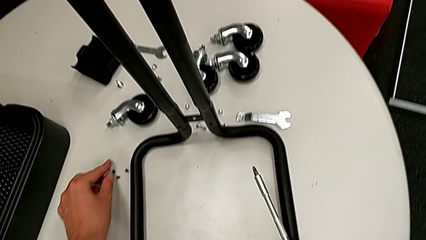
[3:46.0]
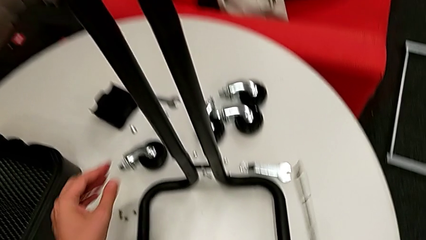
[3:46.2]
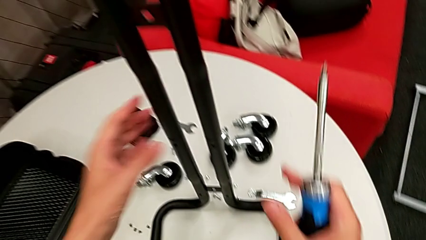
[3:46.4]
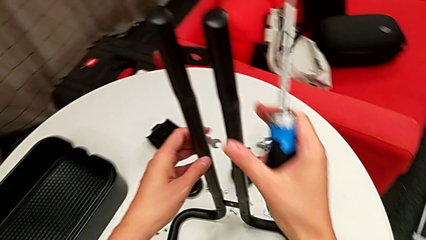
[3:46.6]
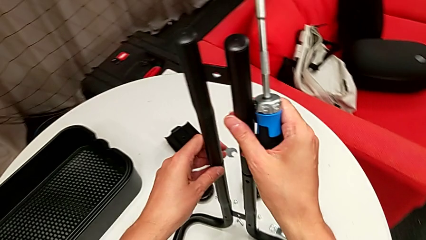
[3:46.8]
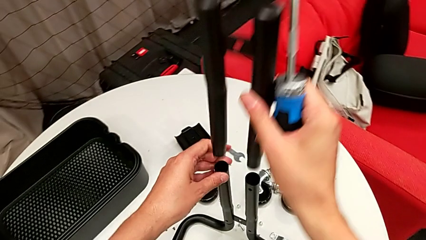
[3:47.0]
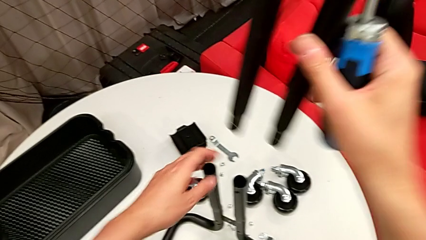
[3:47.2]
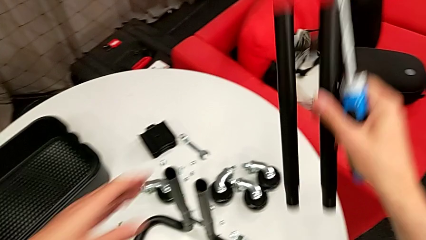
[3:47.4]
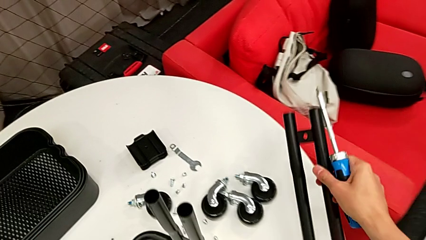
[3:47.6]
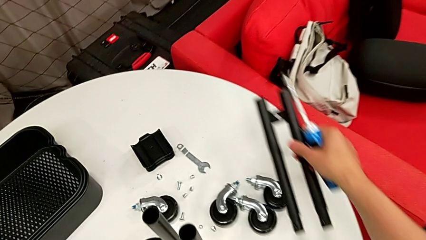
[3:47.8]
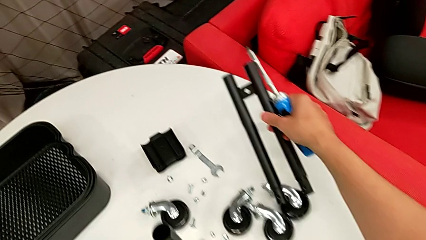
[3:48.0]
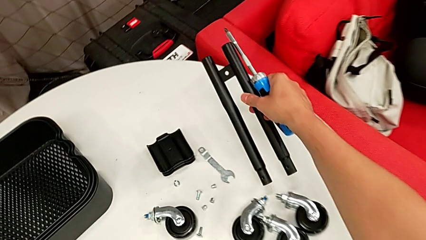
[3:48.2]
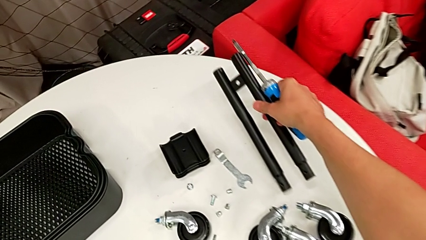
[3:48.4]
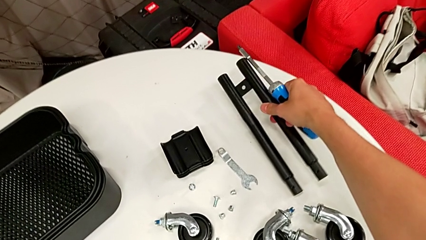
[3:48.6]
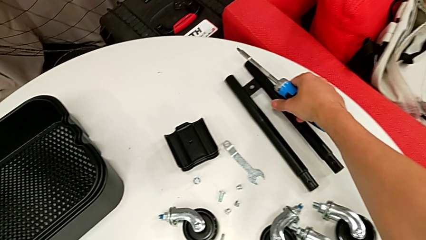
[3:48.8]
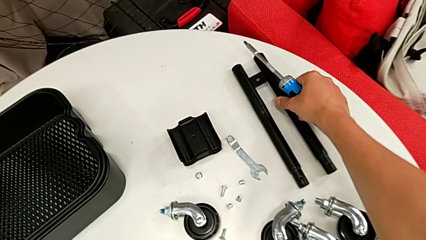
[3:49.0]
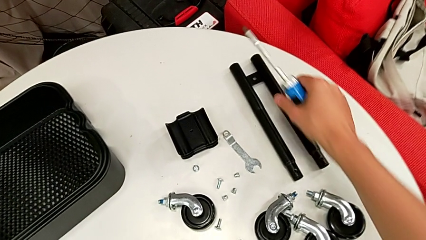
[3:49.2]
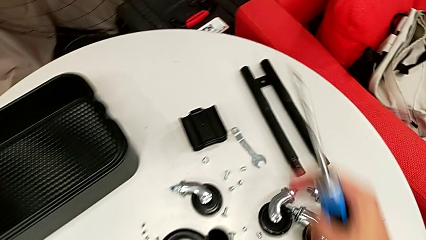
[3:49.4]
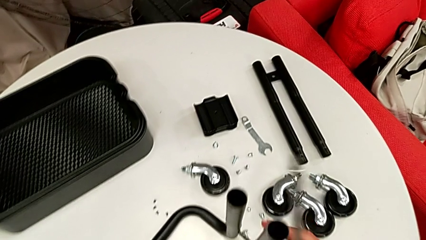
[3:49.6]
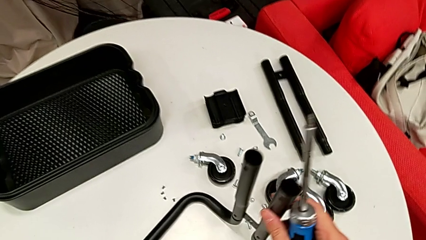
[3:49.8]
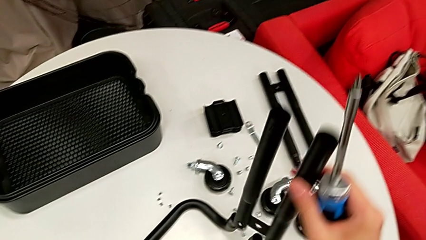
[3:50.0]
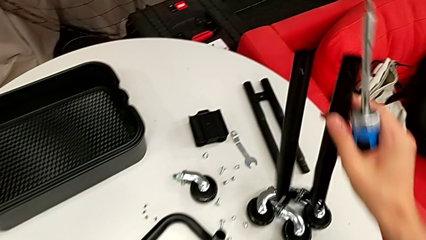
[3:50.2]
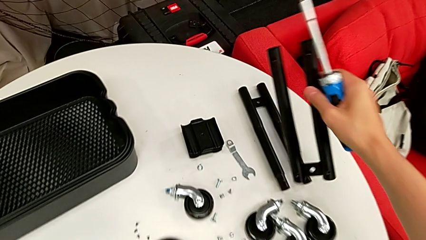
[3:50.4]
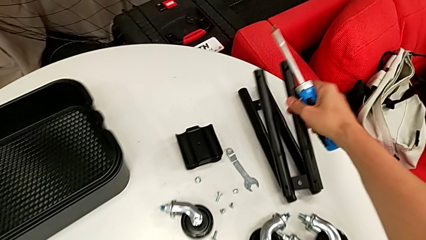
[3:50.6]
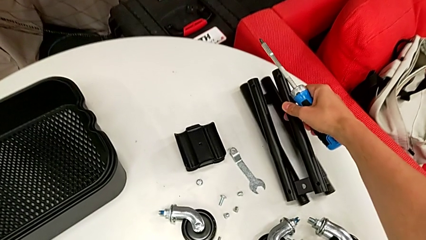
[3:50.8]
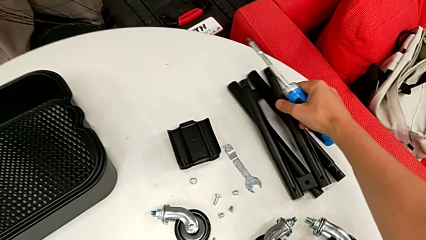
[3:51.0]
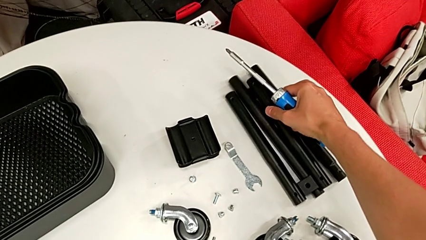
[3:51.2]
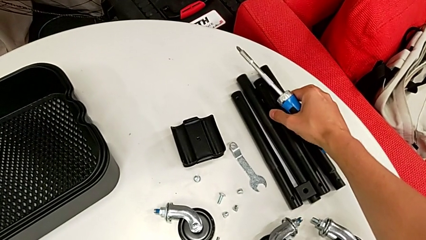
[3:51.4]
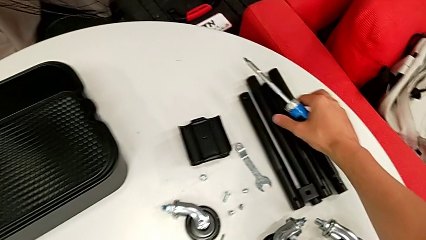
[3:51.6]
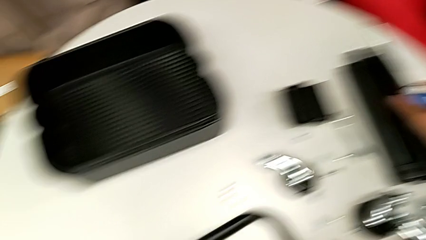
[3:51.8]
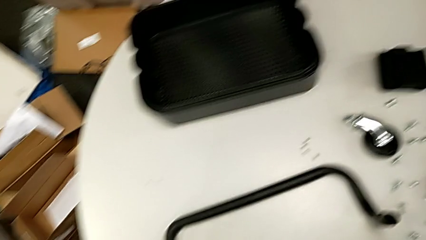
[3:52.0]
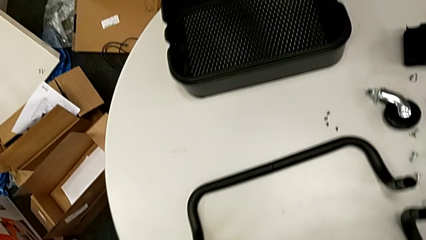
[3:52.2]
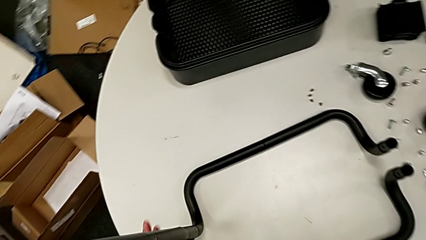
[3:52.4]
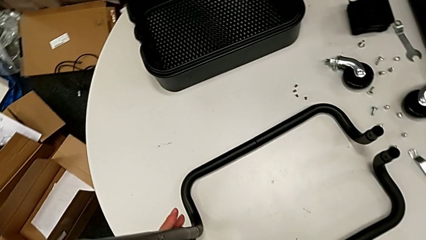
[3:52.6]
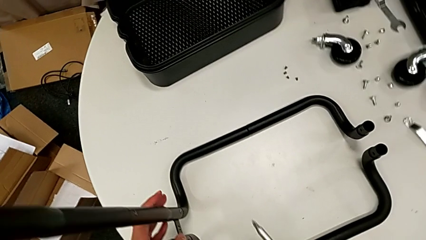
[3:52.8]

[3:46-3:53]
The camera wearer is disassembling the right side bar. They disassemble the leg and grab it.

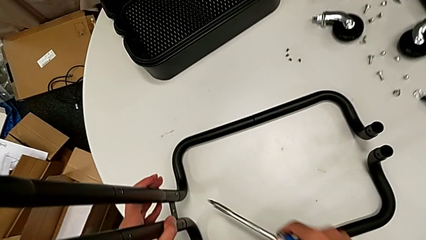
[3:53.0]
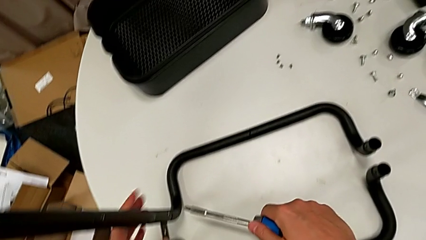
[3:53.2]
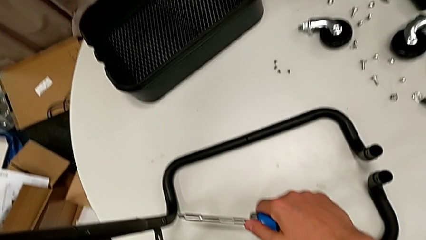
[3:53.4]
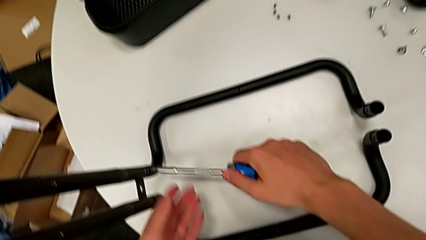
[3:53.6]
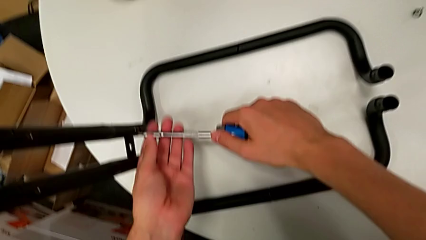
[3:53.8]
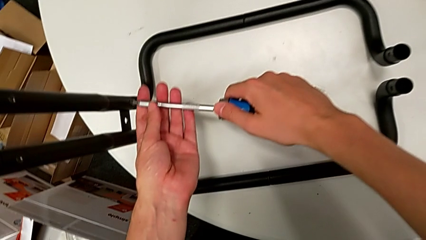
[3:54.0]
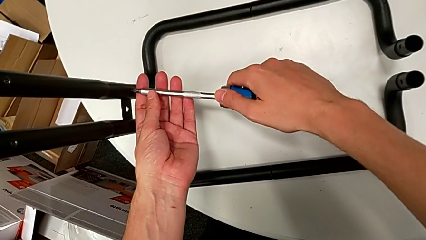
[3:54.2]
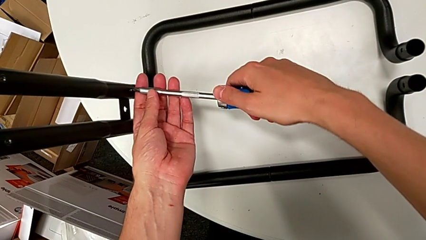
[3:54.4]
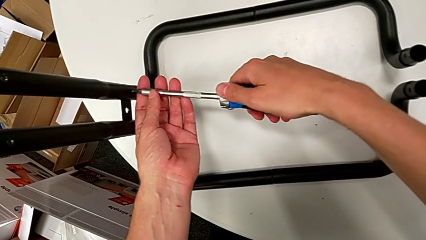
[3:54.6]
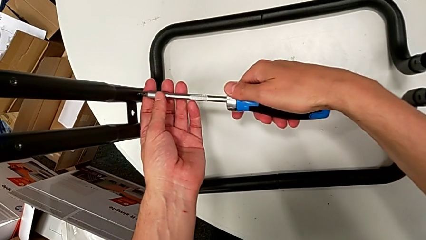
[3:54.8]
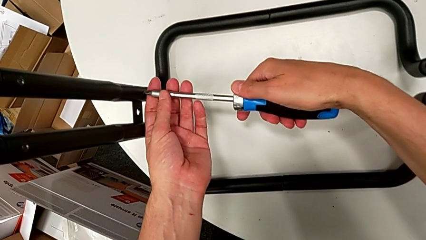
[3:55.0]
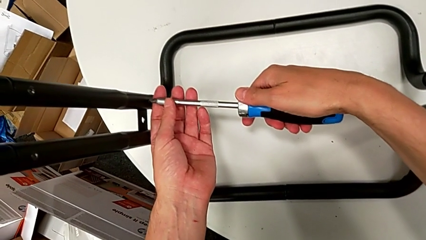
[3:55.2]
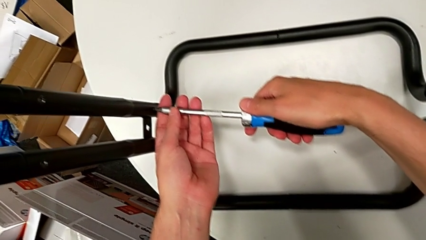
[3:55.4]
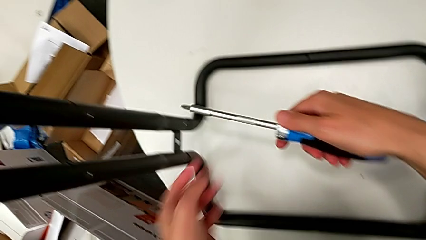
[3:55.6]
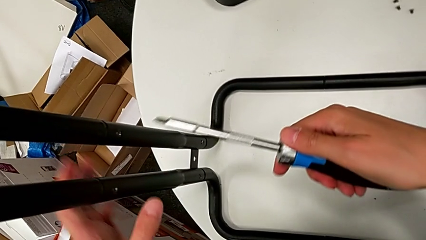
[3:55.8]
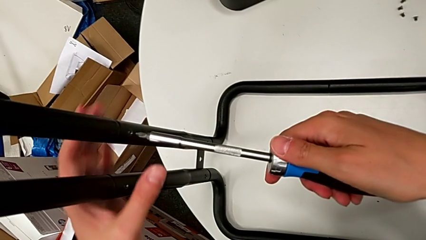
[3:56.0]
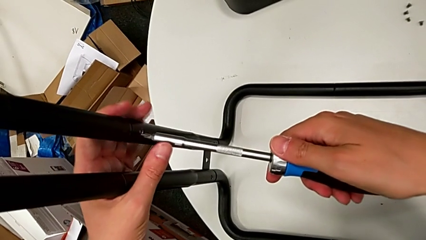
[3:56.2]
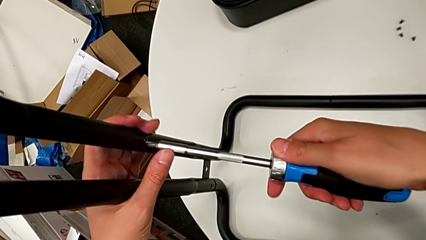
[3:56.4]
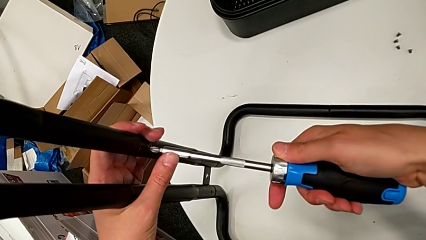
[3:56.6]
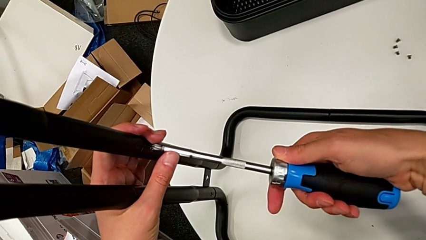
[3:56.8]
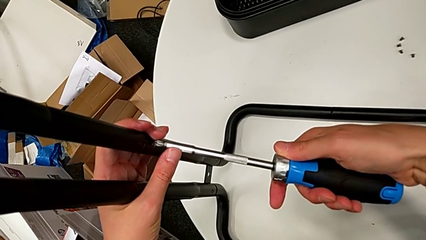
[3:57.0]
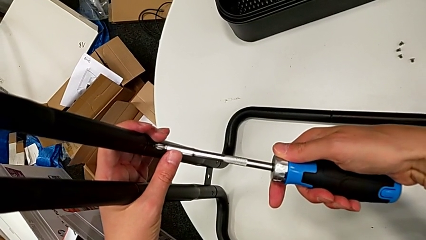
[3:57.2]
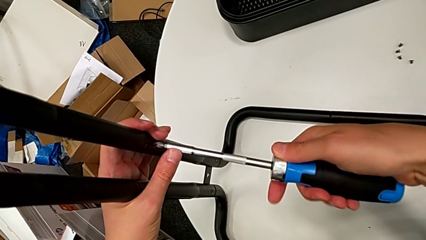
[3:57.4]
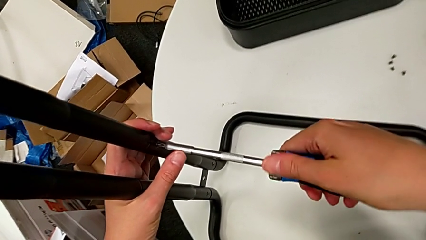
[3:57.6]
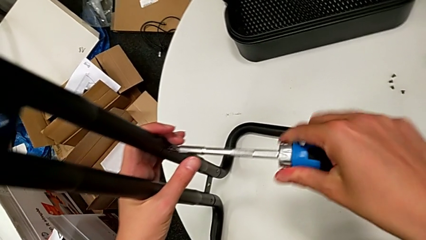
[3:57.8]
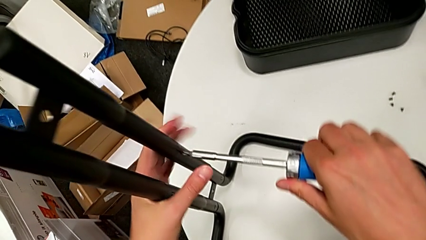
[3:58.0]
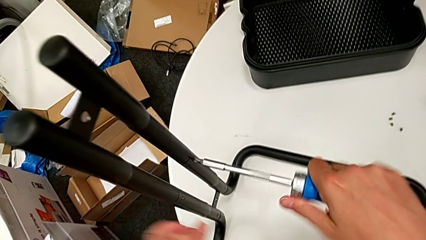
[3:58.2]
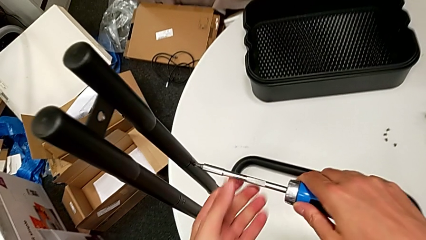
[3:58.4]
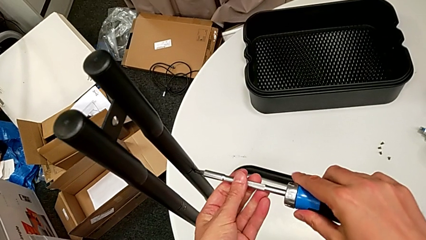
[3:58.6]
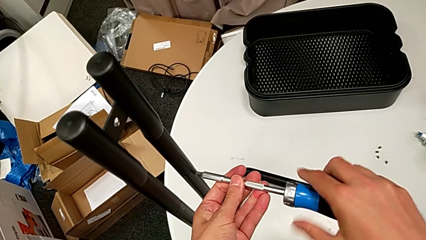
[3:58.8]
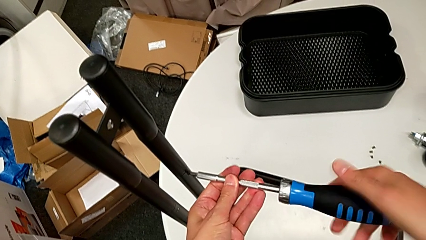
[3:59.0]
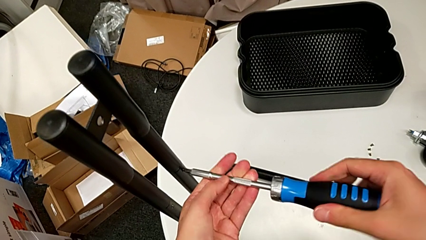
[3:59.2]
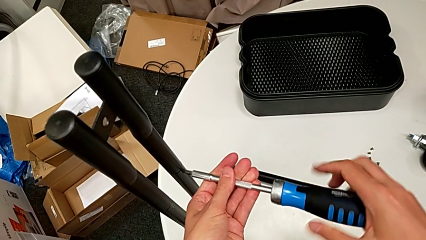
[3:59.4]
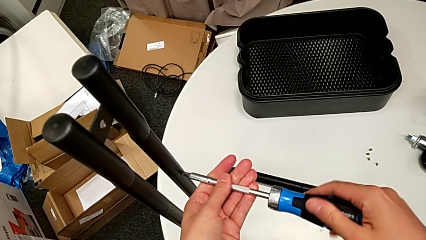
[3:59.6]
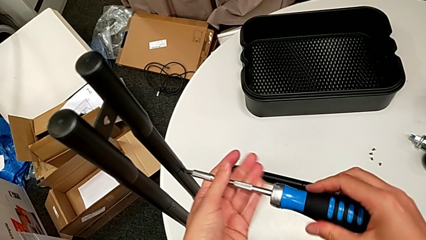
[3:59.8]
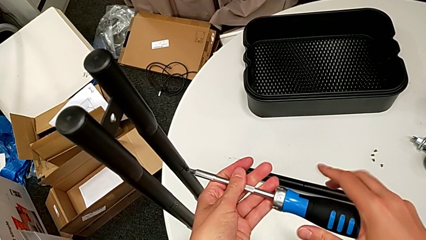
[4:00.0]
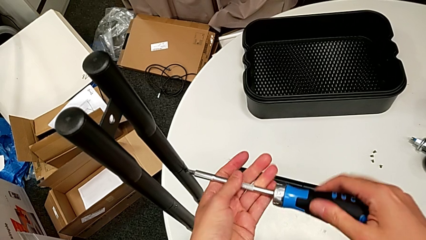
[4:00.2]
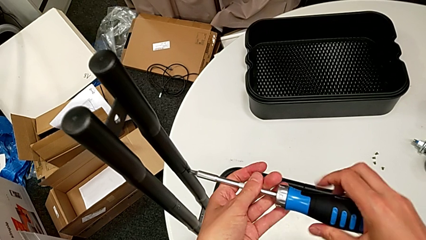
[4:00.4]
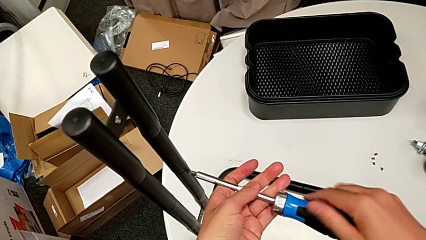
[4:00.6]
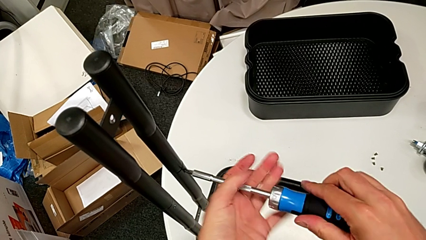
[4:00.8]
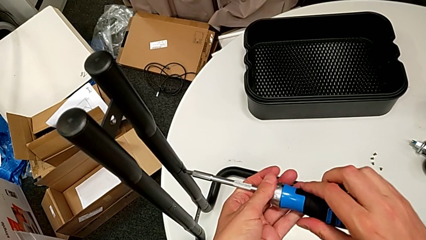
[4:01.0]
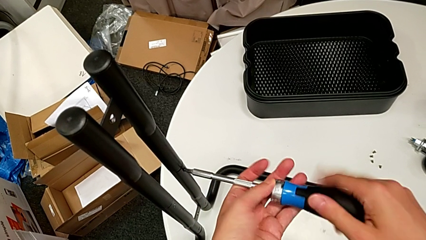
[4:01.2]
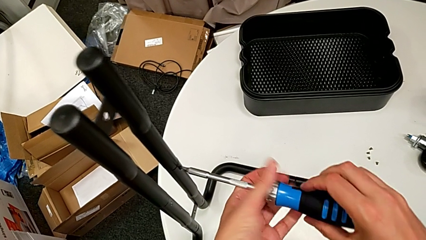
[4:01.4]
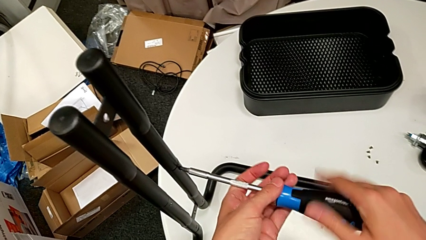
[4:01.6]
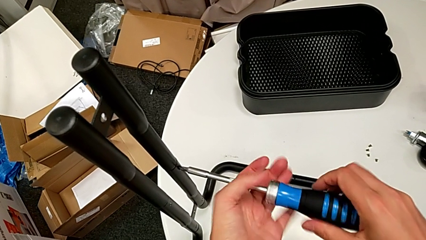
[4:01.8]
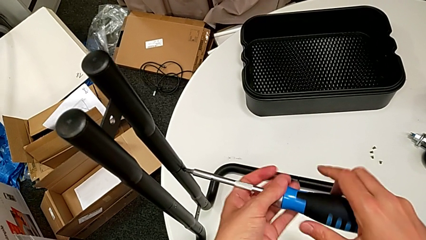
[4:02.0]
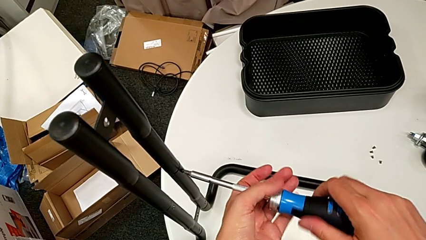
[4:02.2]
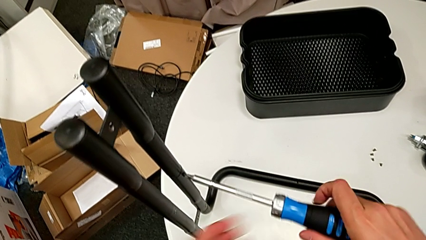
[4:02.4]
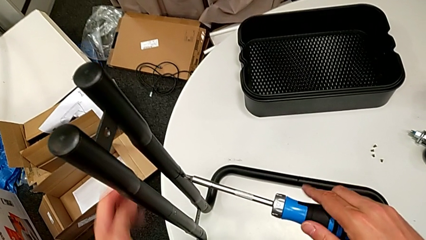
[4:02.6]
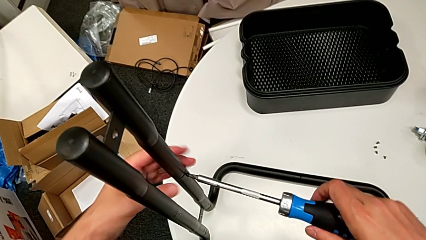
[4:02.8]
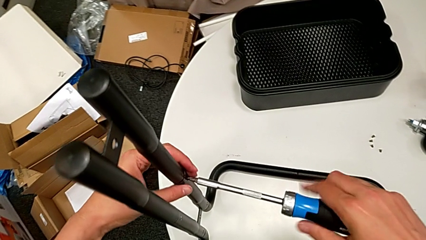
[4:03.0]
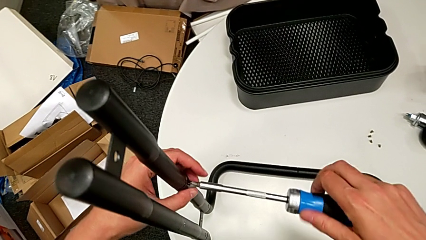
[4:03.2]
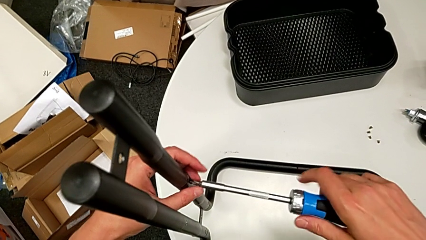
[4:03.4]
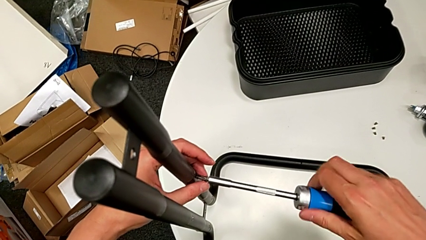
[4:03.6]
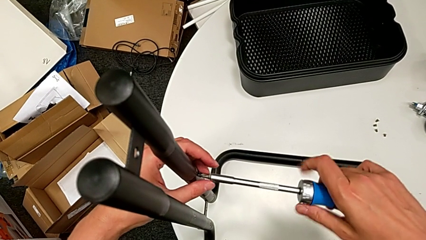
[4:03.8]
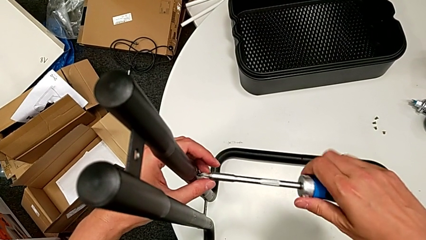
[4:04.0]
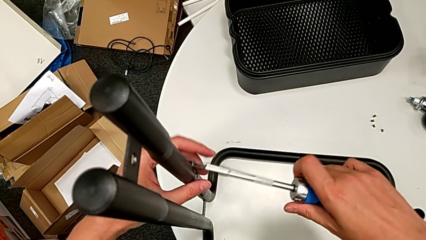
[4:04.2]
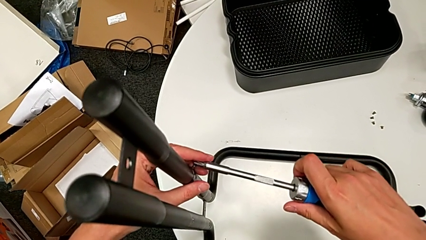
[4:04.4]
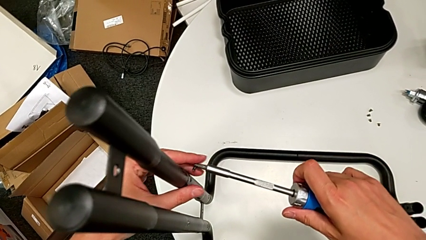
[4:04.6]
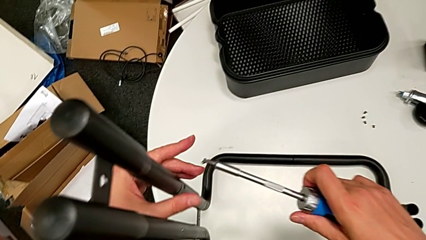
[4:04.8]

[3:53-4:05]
The camera wearer is disassembling the left side bar and the base frame. They unscrew the right leg.
